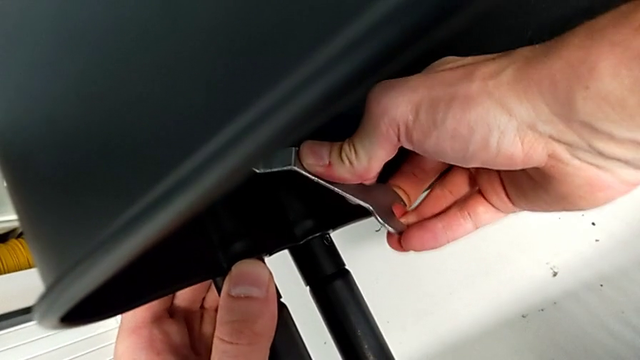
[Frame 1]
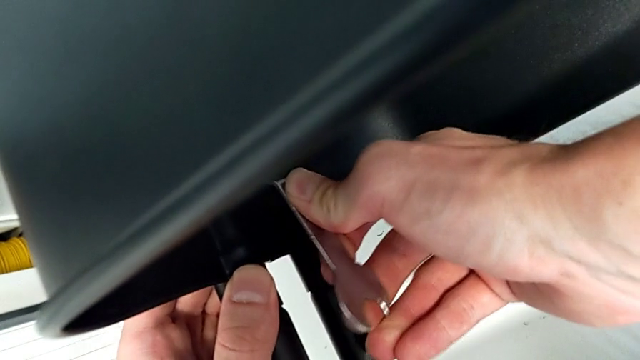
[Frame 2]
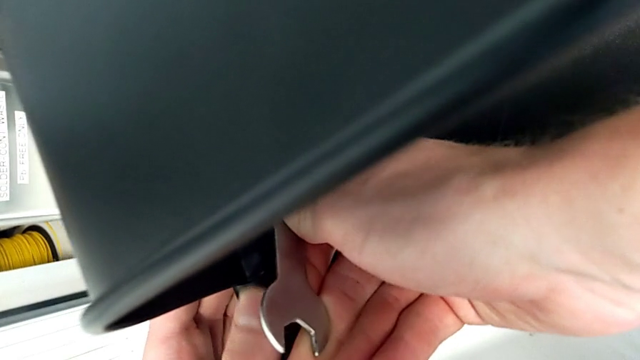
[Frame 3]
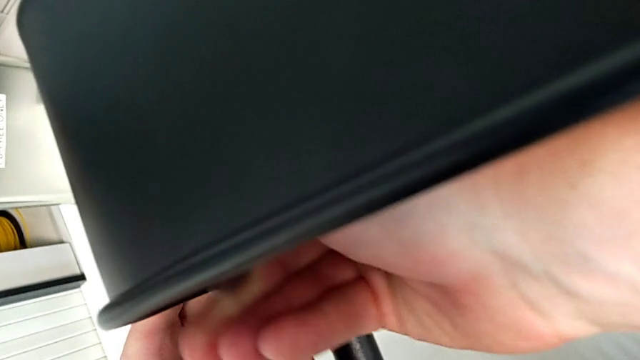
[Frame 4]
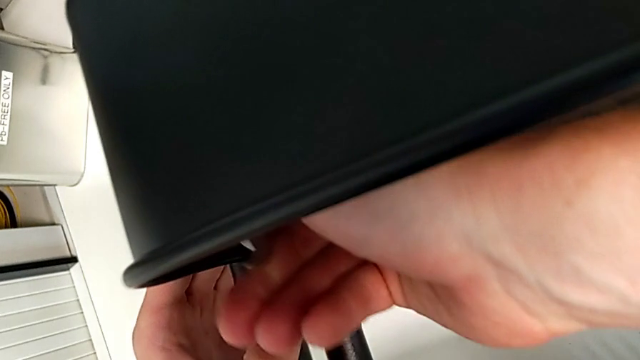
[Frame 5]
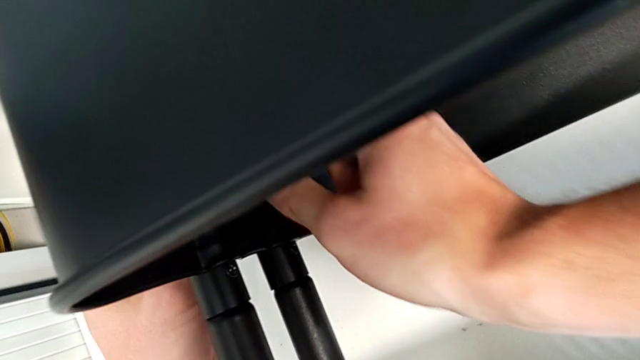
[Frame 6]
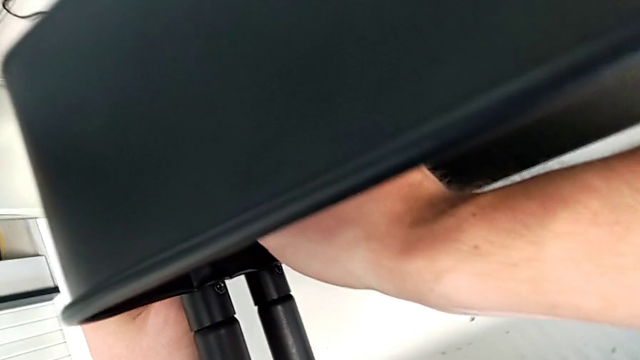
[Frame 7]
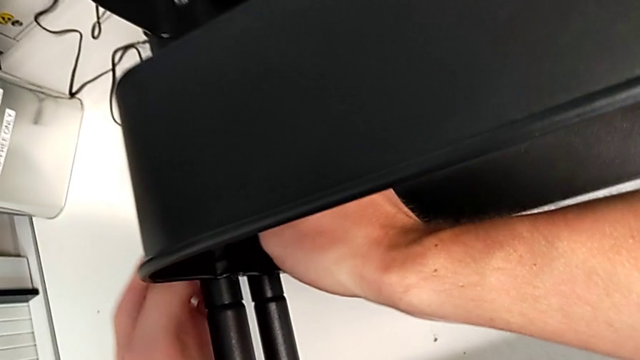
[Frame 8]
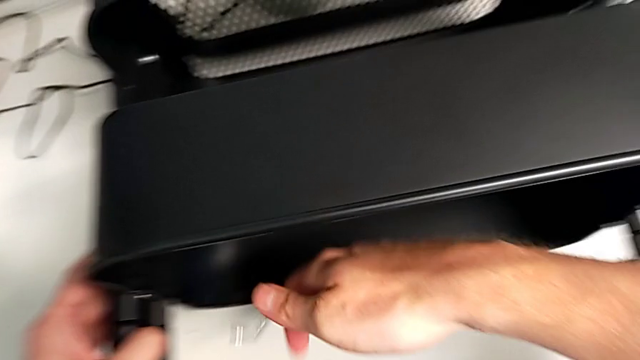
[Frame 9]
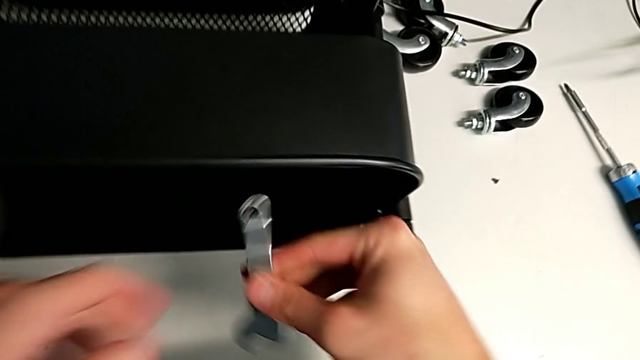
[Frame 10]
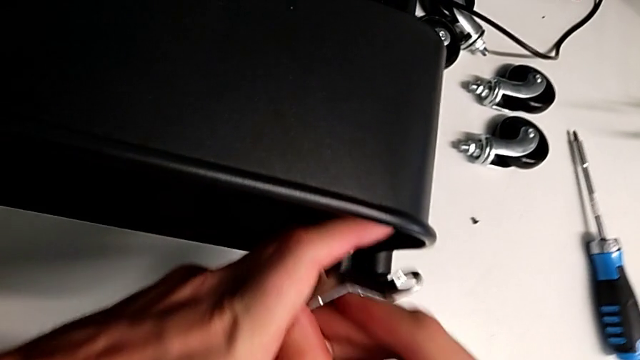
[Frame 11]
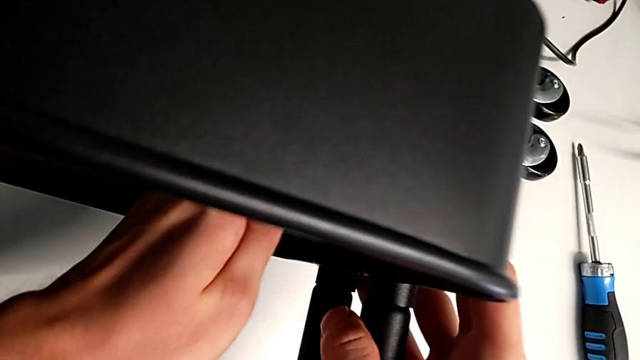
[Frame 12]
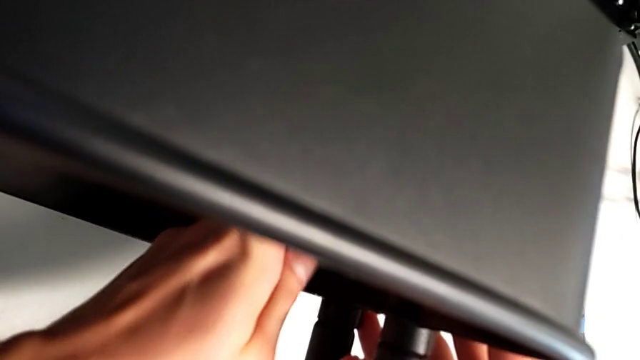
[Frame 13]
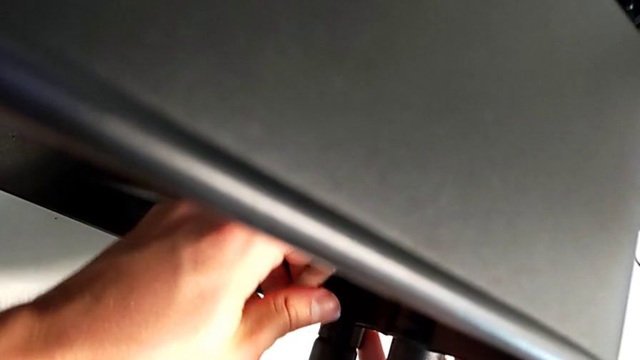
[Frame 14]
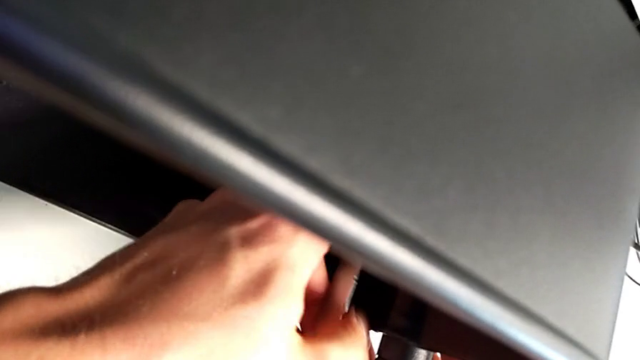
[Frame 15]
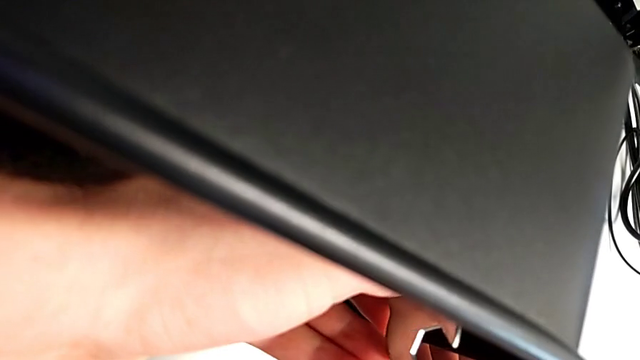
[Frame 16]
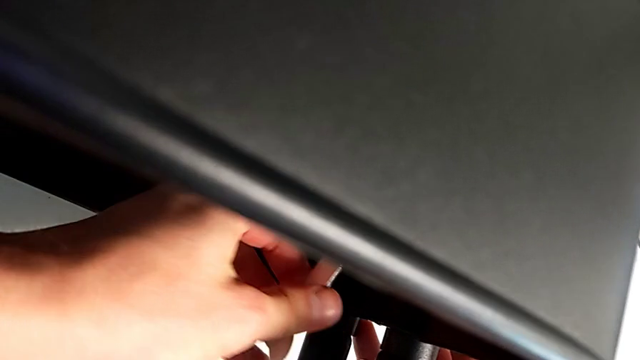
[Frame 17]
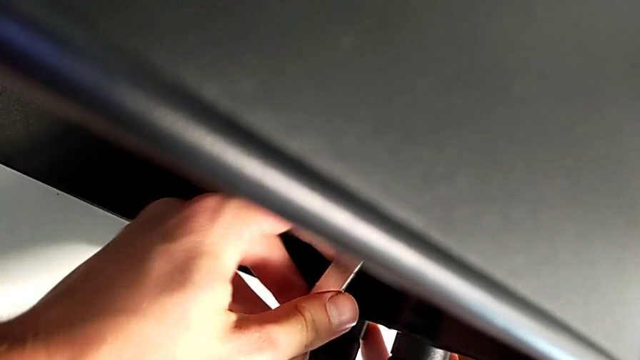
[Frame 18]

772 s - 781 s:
The camera wearer is tightening the bolts of the middle tray with a wrench. They keep screwing the hexagon cap nut and begin to screw it.

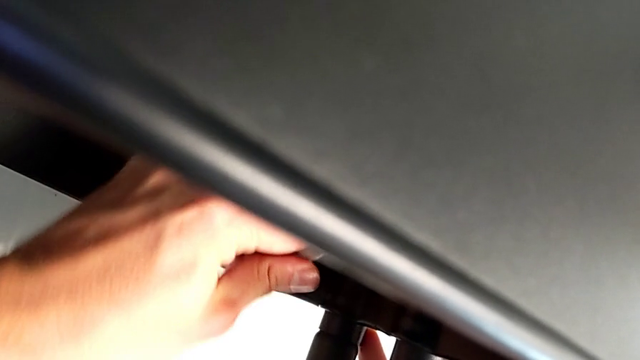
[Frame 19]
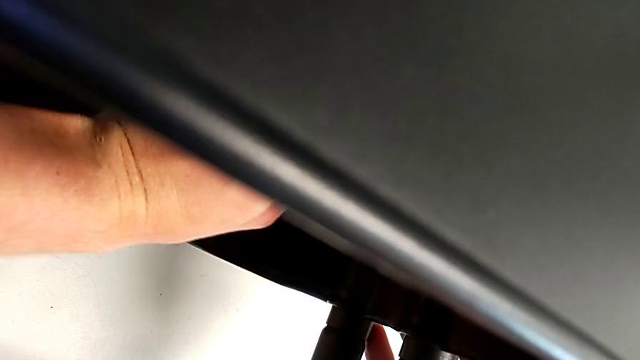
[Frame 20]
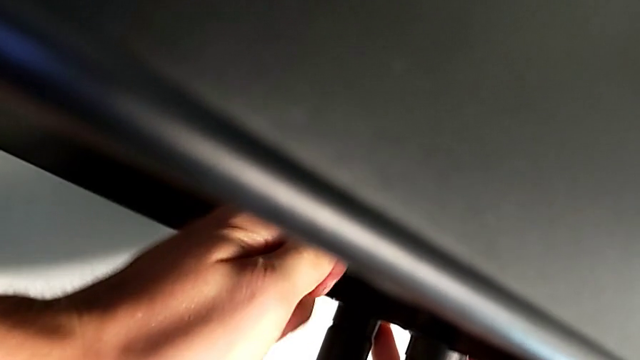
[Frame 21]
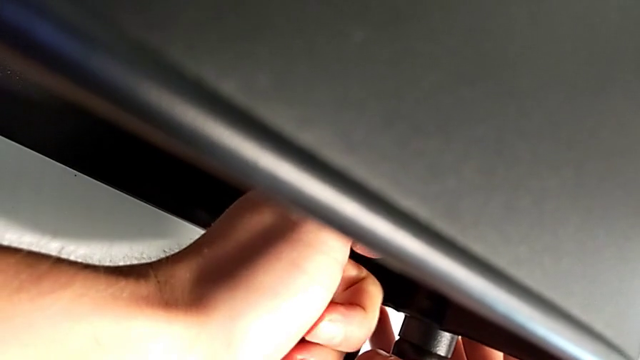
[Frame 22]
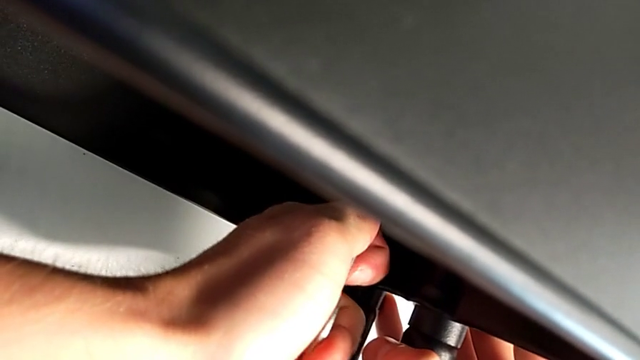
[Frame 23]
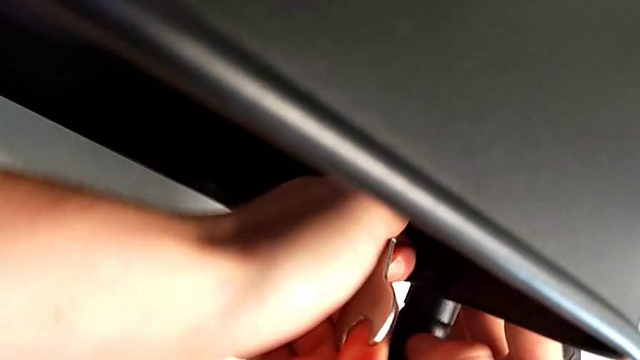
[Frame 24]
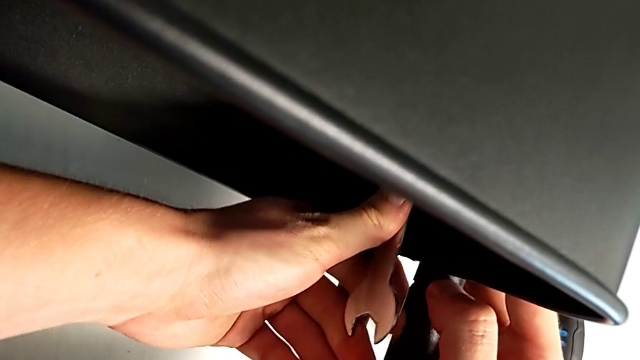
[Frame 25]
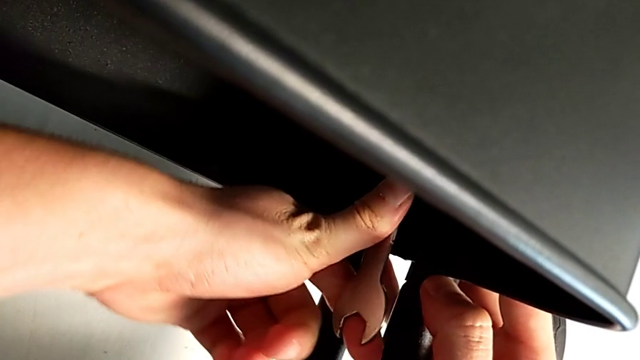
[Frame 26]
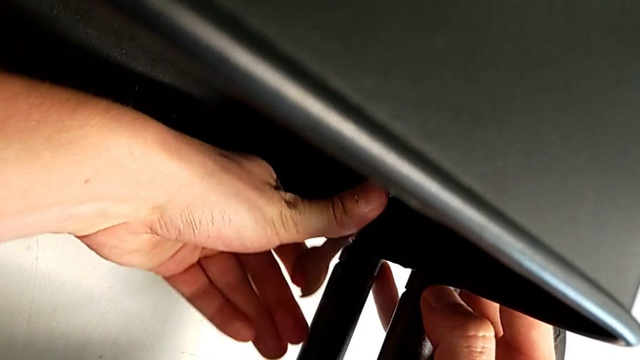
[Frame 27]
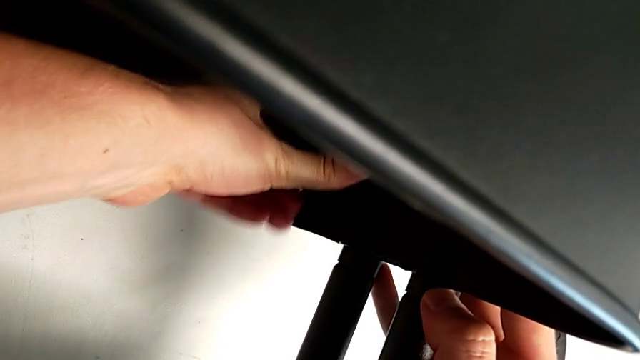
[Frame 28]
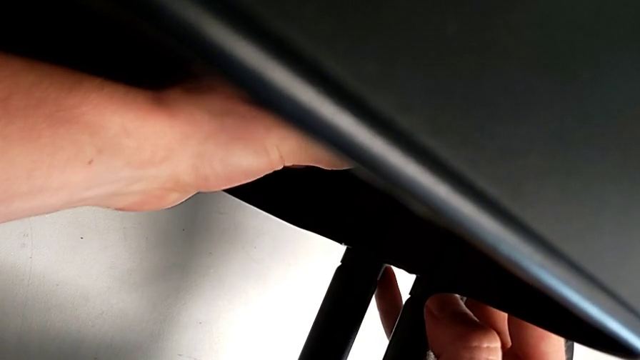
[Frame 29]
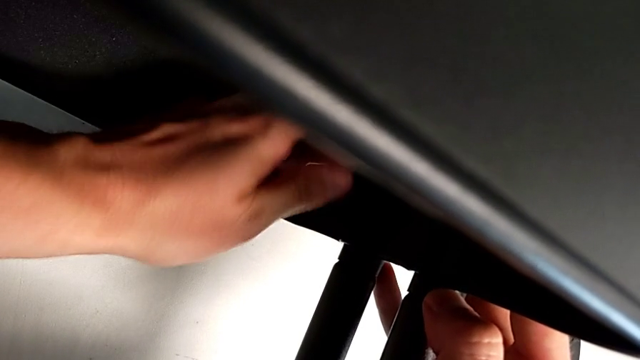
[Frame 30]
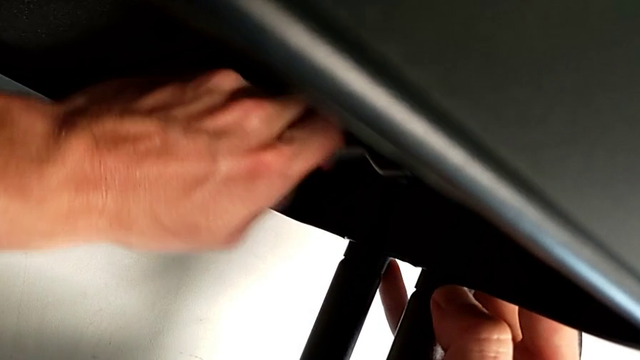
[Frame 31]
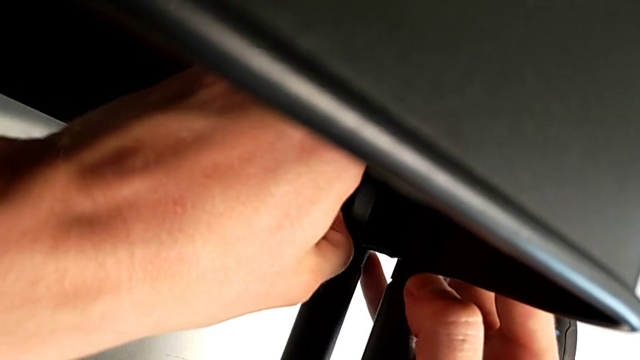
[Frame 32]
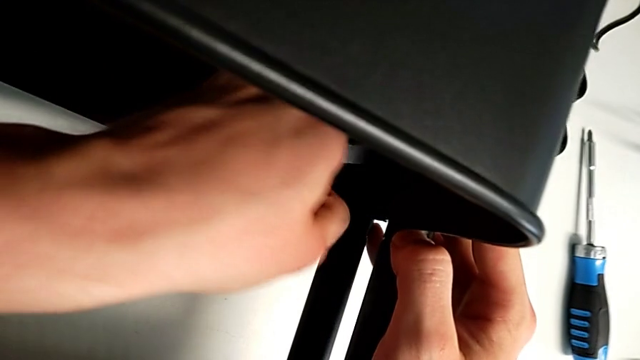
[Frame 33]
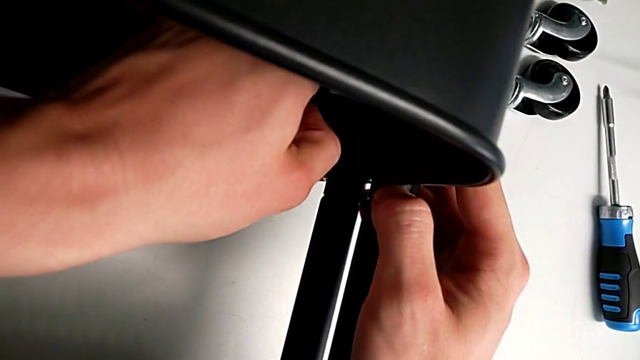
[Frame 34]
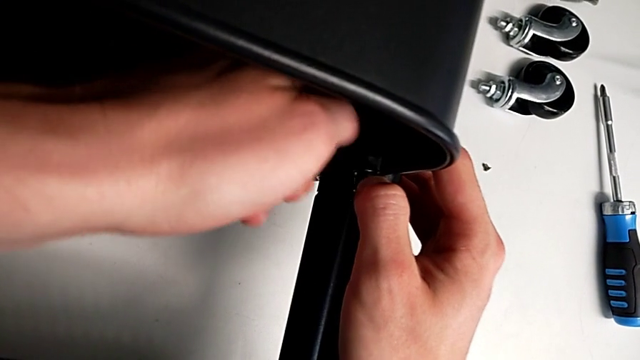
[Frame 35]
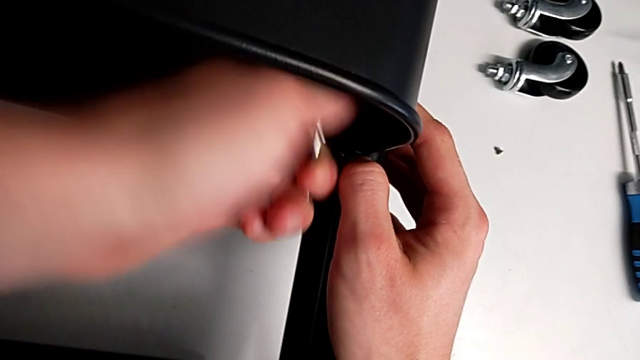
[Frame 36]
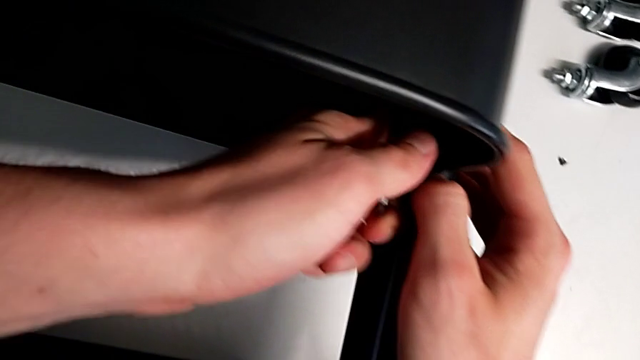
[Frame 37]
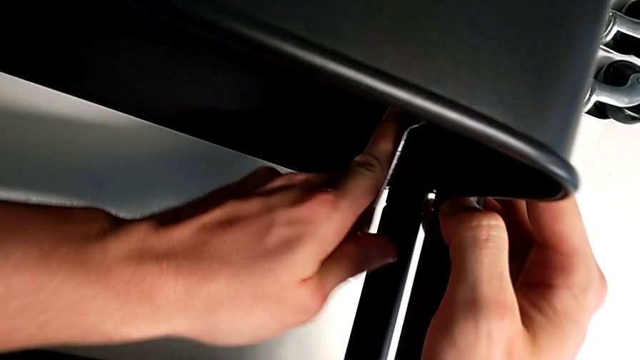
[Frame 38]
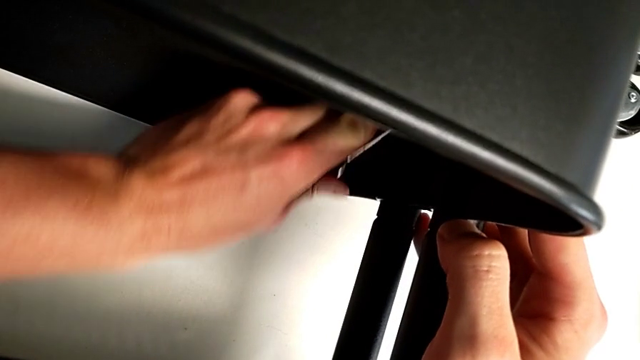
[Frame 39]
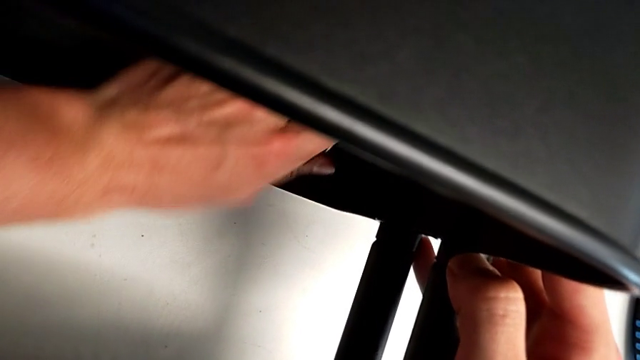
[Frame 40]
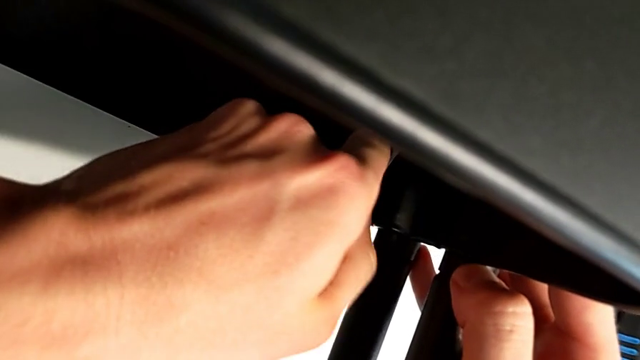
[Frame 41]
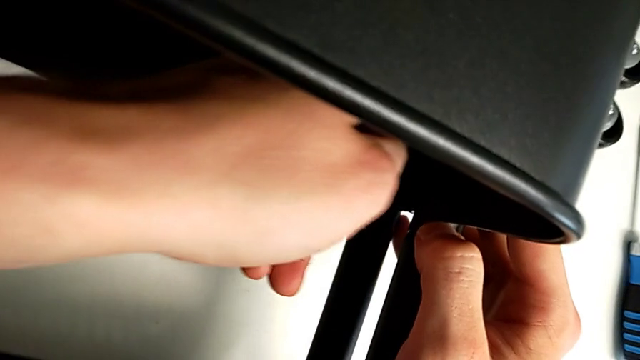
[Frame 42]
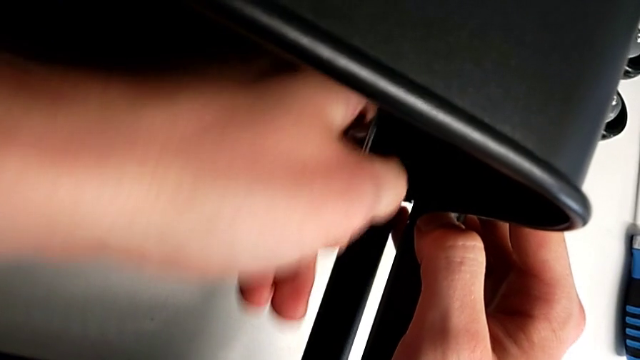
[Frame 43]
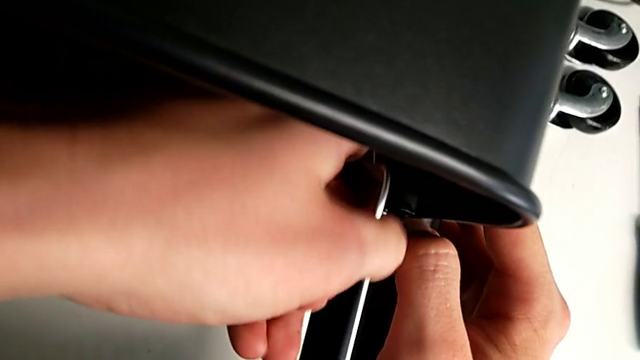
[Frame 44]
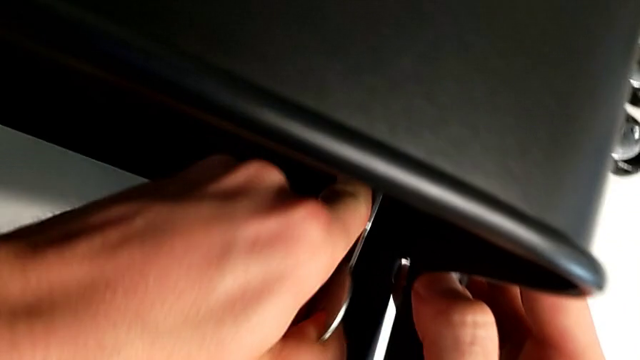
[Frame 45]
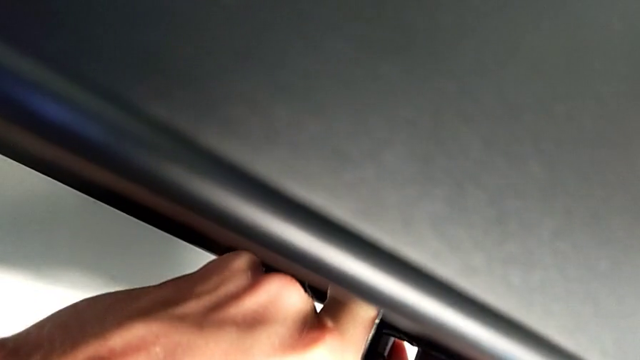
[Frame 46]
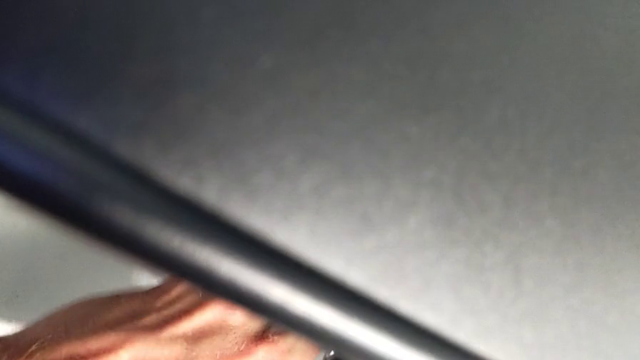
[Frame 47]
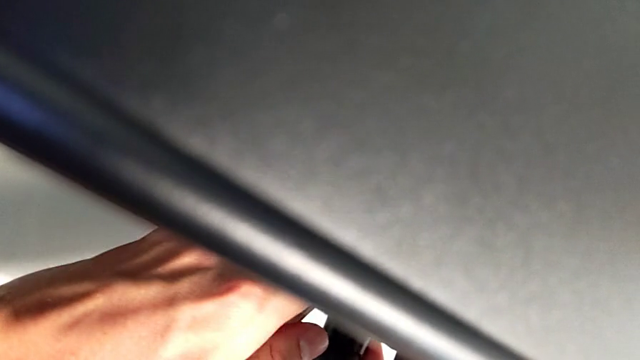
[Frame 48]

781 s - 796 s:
The camera wearer is tightening the bolts of the middle tray with a wrench. They keep screwing the hexagon cap nut.
